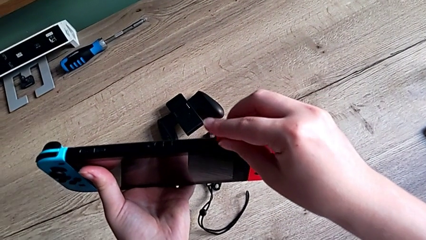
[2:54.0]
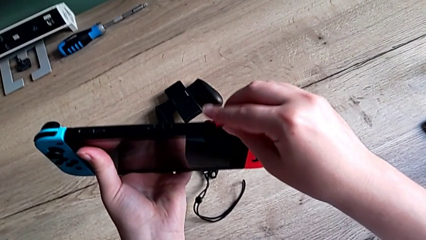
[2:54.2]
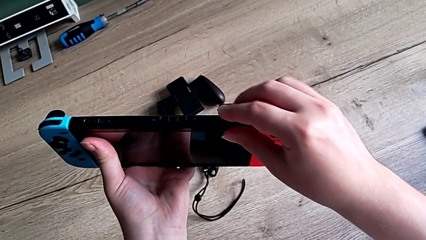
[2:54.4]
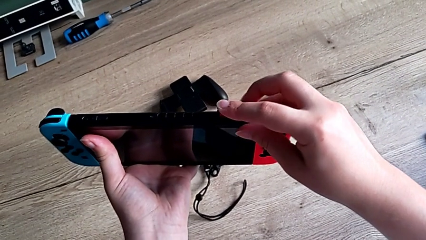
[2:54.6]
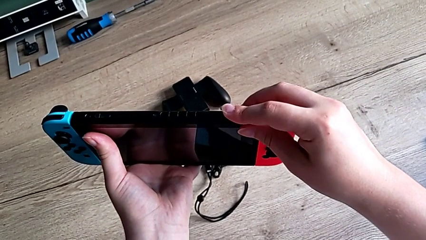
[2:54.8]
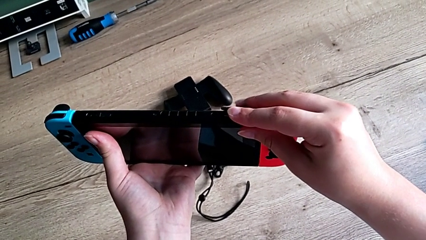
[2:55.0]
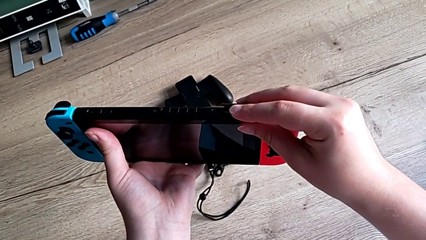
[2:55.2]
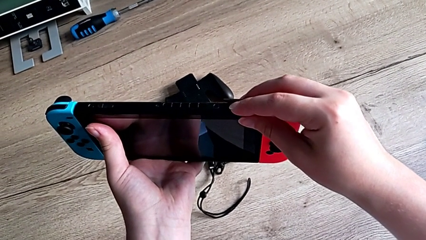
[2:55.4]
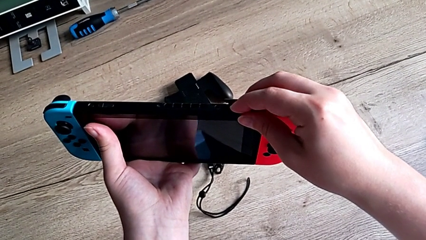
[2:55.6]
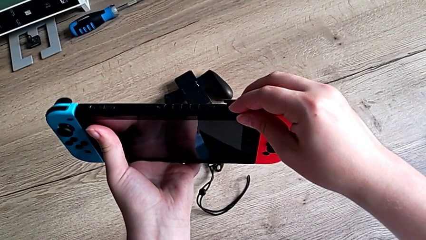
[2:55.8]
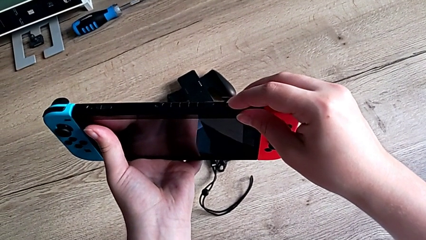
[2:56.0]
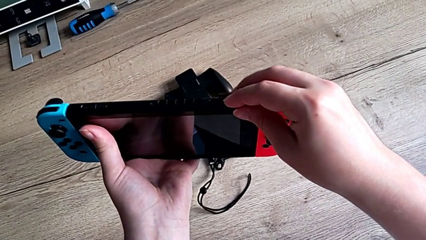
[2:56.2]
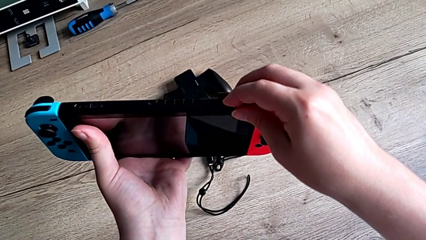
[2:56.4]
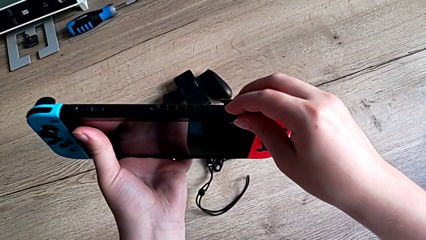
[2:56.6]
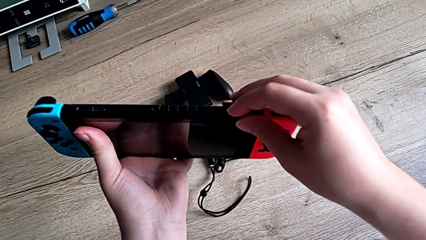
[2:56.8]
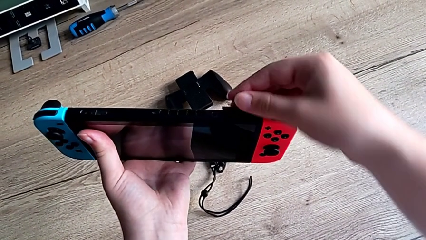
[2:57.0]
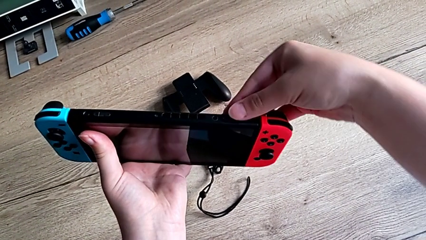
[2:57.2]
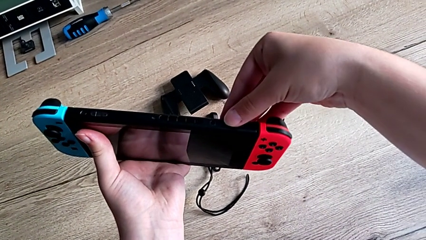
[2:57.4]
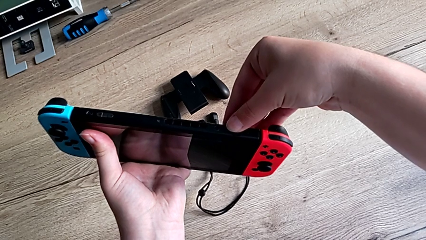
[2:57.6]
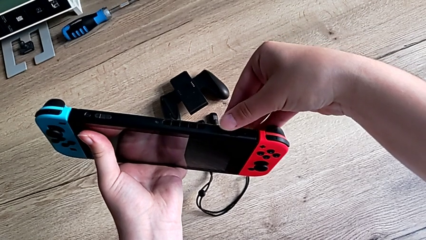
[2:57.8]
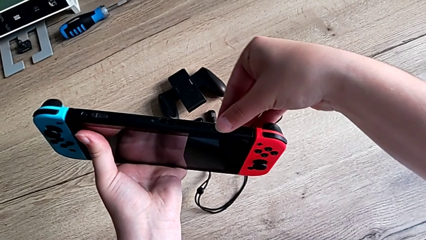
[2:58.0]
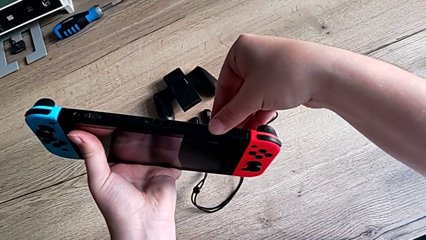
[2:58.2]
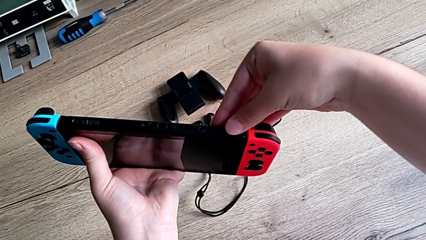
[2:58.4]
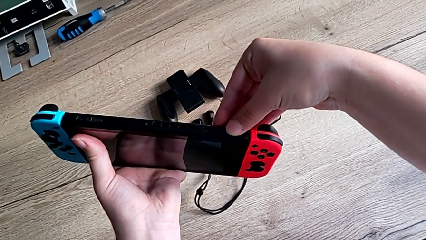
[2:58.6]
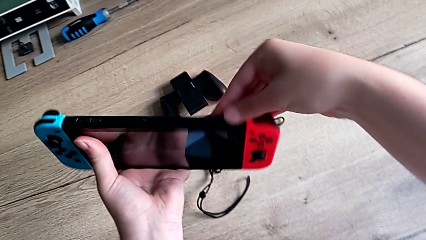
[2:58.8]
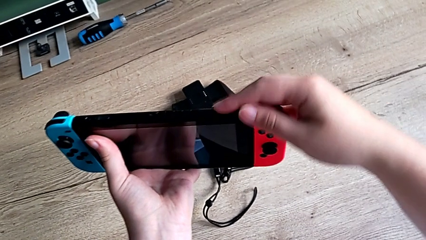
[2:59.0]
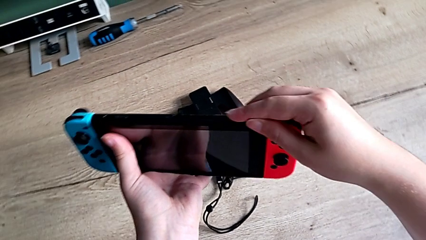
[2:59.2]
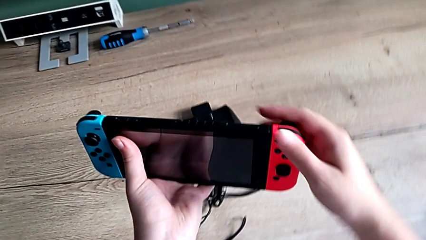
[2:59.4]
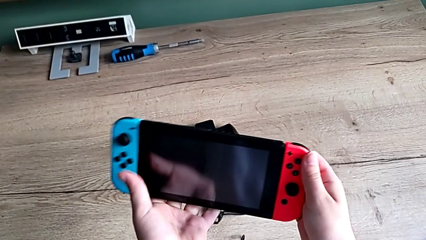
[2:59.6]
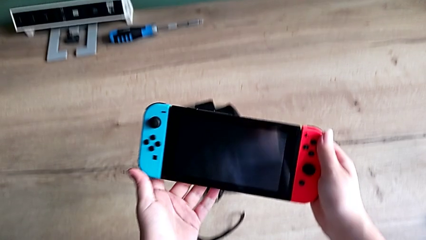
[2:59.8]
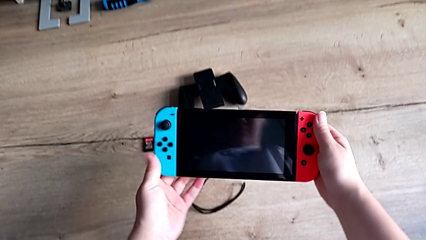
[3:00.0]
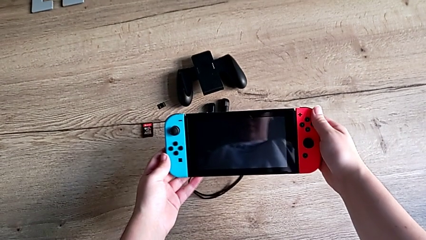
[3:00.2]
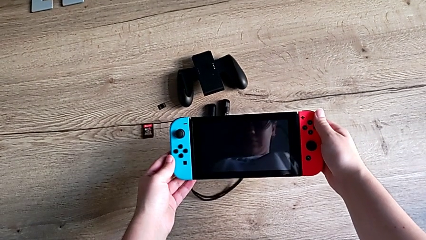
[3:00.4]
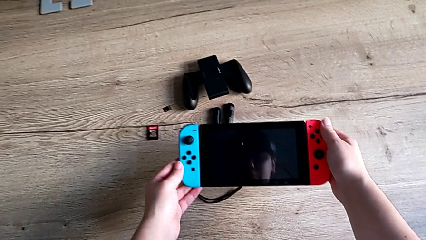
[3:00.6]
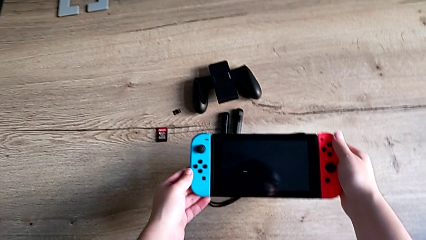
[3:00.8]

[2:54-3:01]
The camera wearer is changing the game card of the Nintendo Switch. They insert the new game card and close the lid.

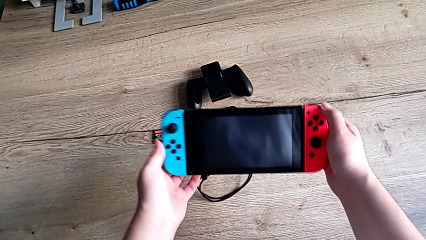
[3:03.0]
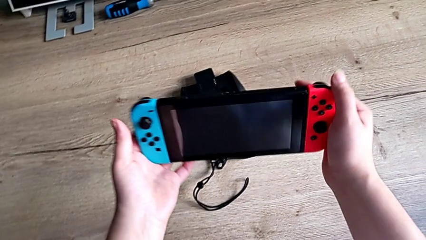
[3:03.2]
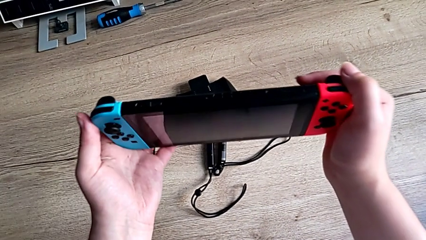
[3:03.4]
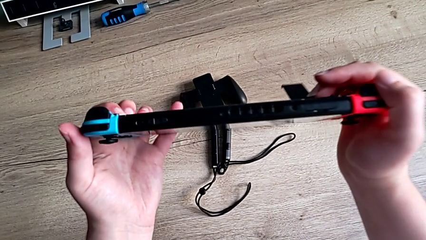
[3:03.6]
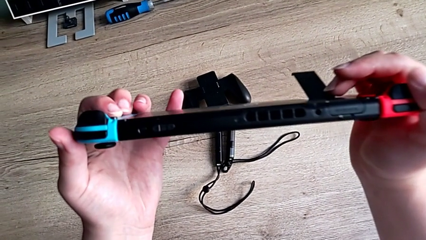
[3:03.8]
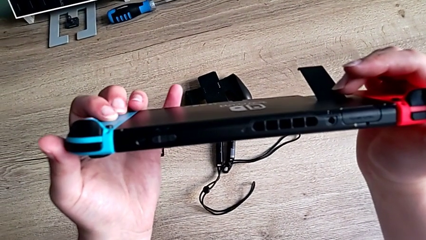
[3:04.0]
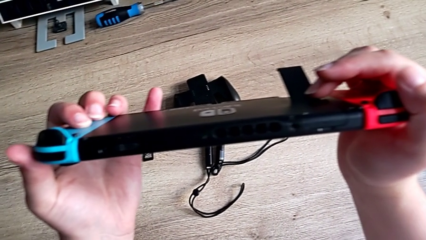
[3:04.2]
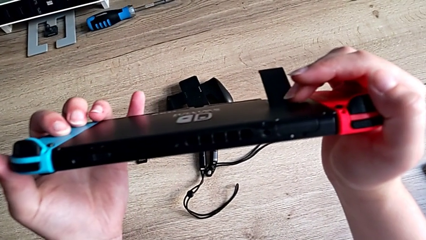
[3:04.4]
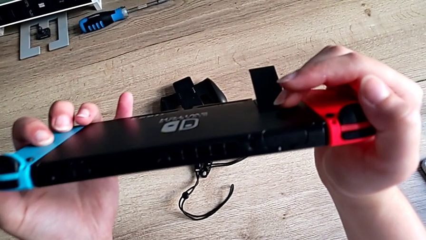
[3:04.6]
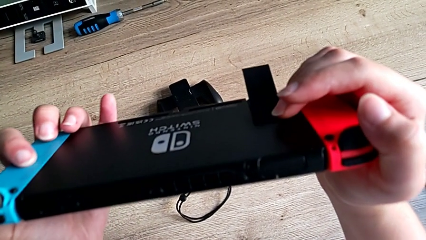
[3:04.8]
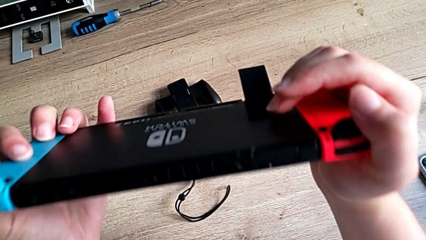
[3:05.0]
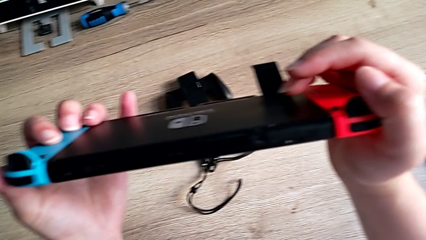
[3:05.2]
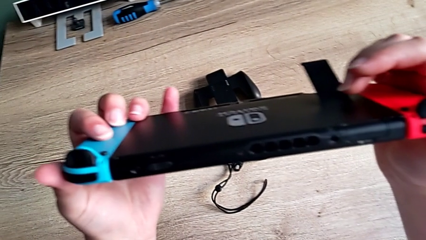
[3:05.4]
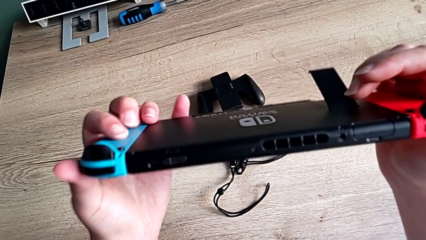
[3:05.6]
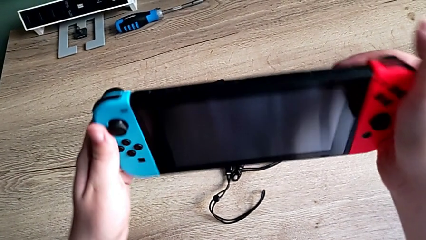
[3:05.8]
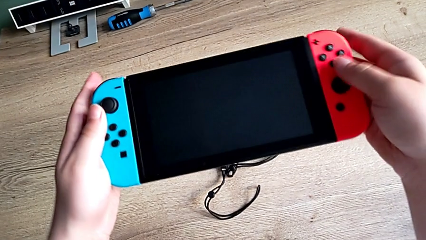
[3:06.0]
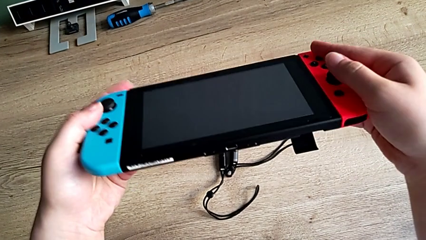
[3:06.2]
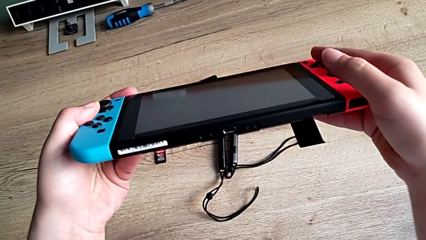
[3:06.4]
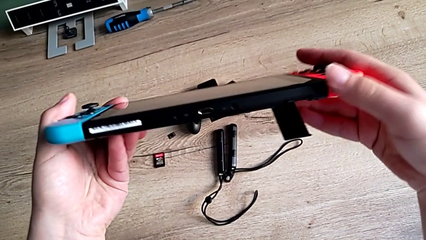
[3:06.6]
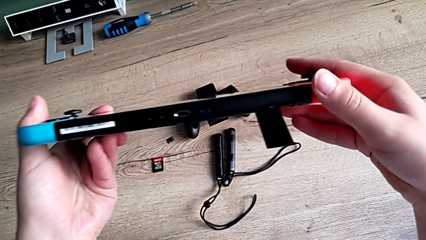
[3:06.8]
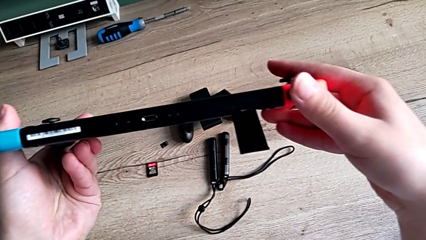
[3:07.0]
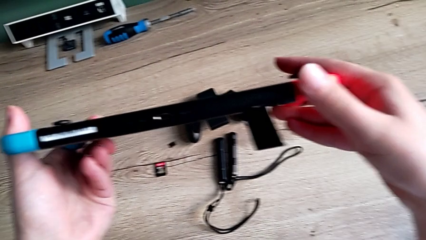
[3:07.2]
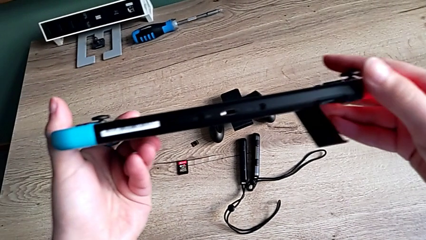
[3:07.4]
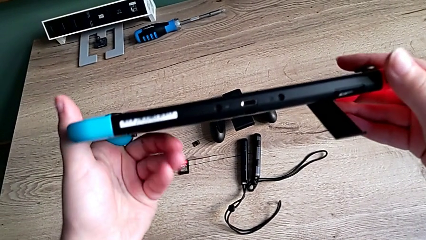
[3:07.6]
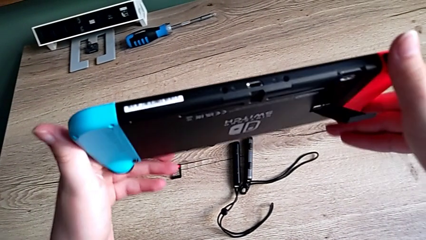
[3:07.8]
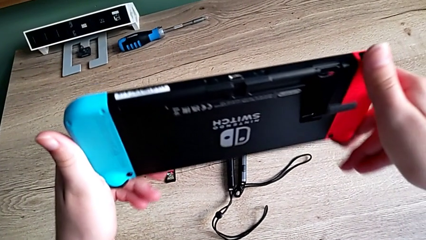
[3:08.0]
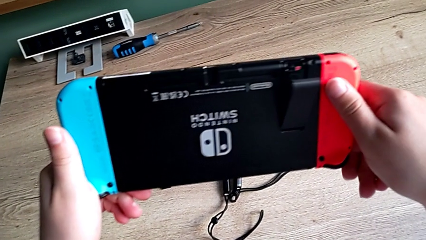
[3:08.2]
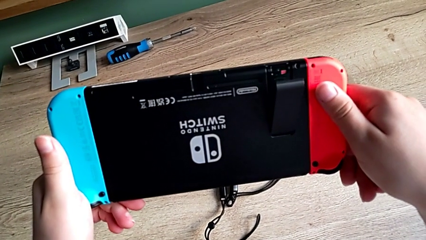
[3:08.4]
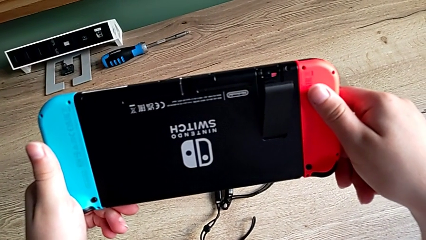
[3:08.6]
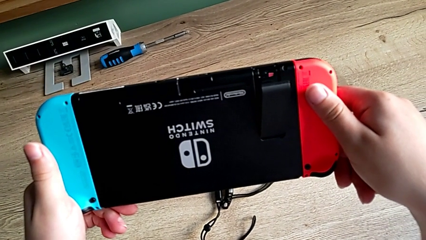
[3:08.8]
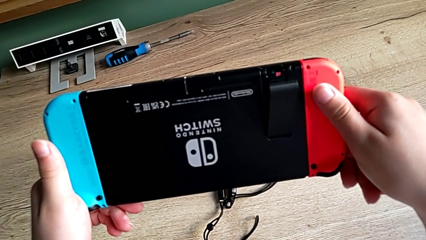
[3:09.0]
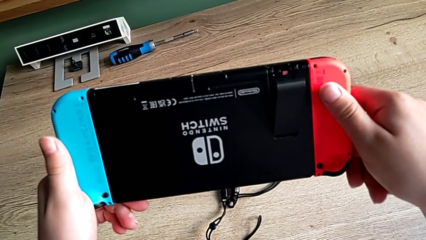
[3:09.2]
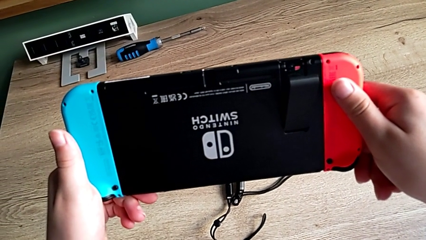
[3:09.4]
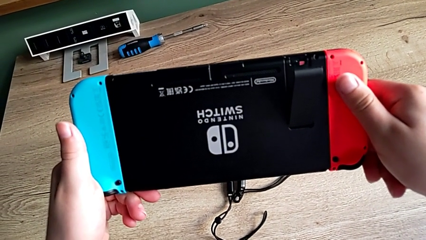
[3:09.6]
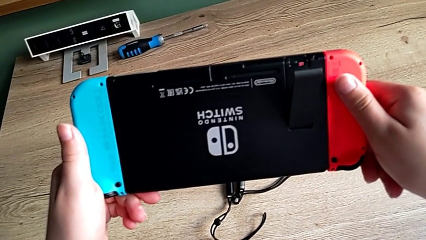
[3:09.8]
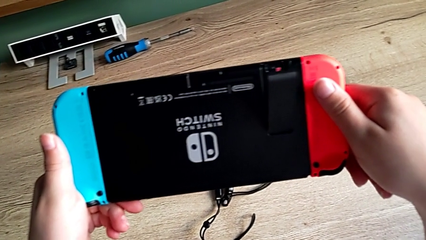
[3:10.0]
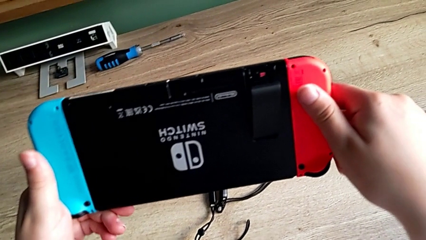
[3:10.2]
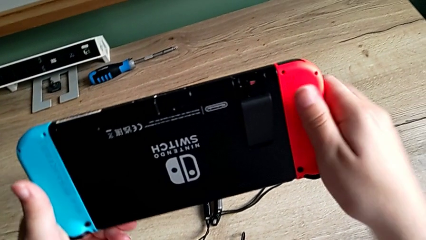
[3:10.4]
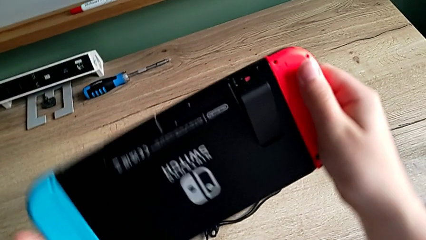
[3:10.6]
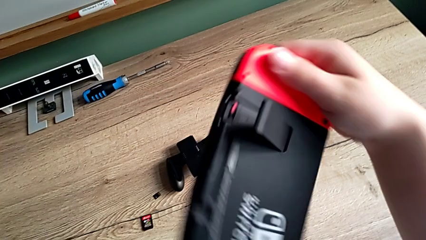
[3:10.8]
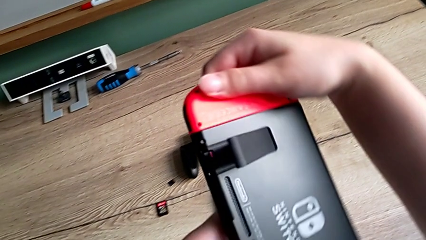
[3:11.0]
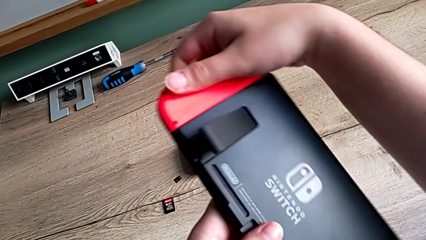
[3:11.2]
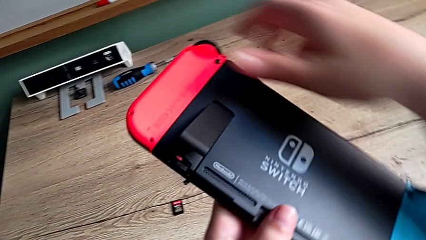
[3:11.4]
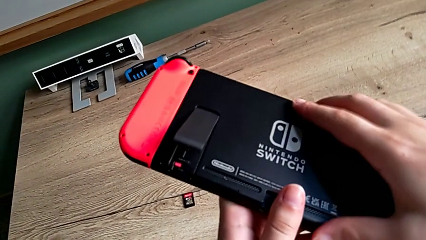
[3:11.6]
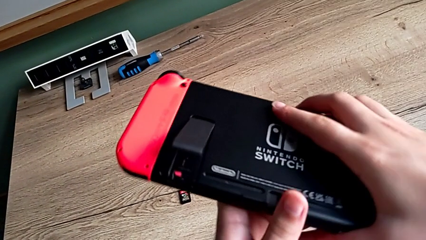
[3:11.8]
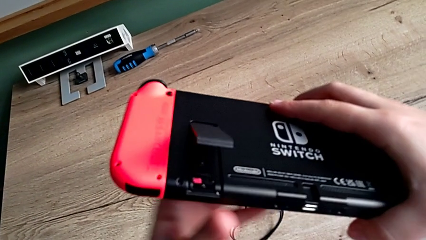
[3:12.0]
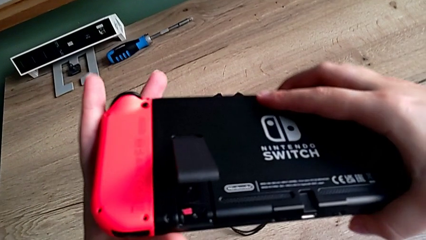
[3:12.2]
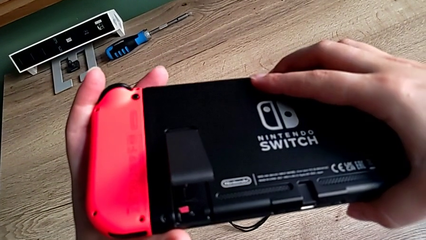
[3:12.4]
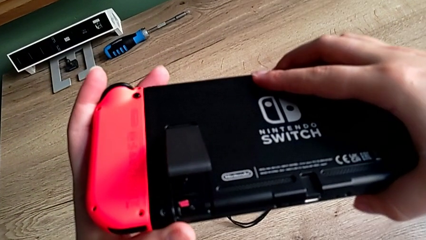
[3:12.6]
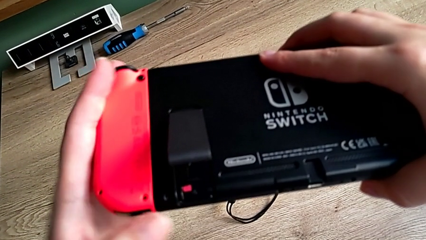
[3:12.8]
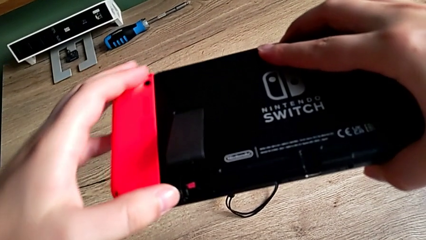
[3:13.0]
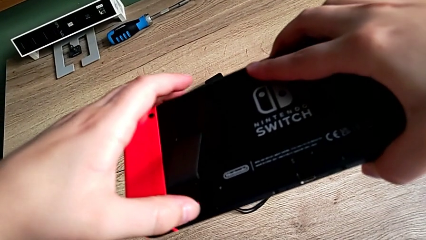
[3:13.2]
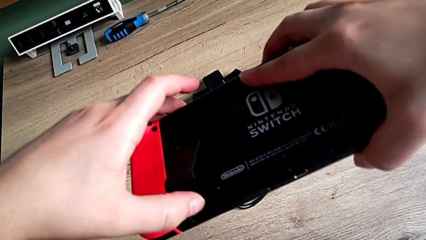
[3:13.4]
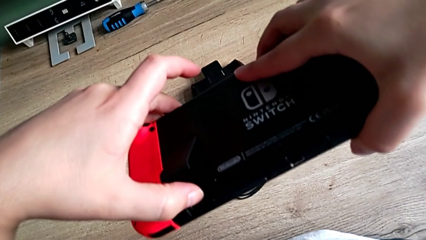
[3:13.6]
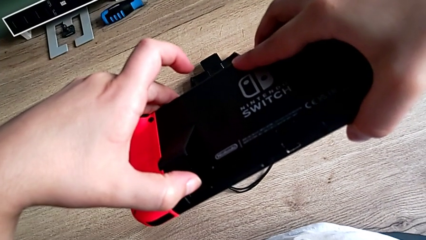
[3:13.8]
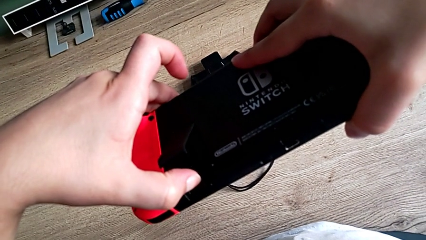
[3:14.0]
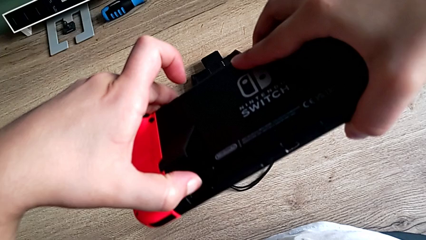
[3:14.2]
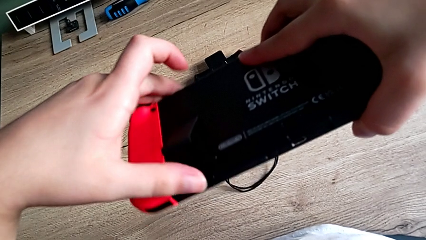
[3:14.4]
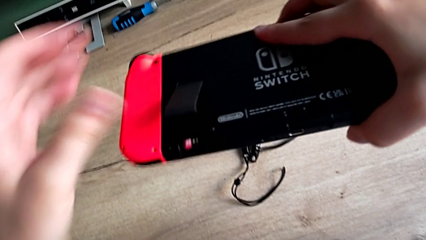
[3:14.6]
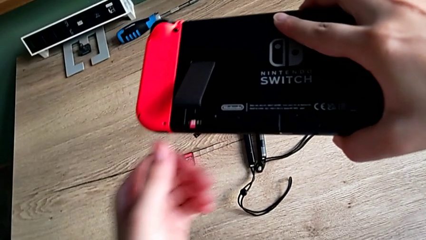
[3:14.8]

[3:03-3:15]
The camera wearer is changing the SD card from the Nintendo Switch. They flip the Nintendo Switch, inspect it, flip it and begin to withdraw the SD card.
